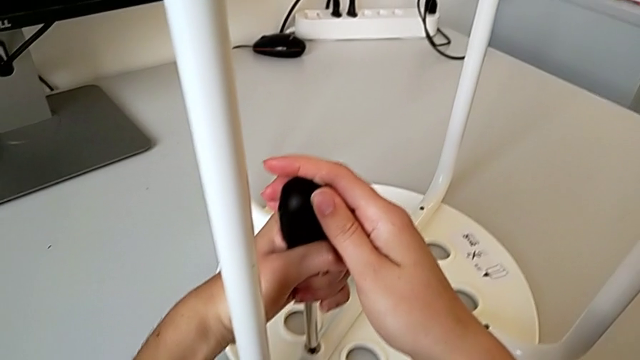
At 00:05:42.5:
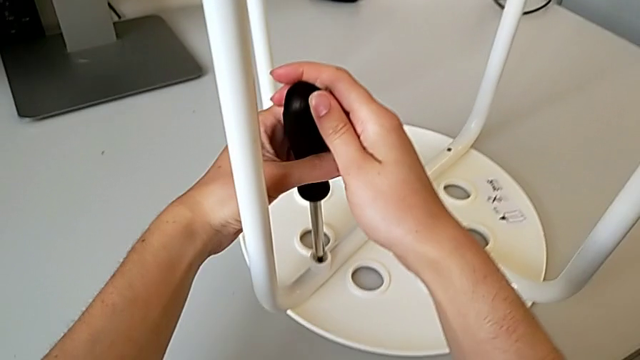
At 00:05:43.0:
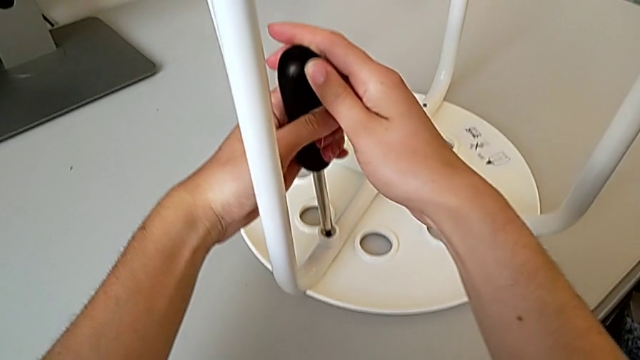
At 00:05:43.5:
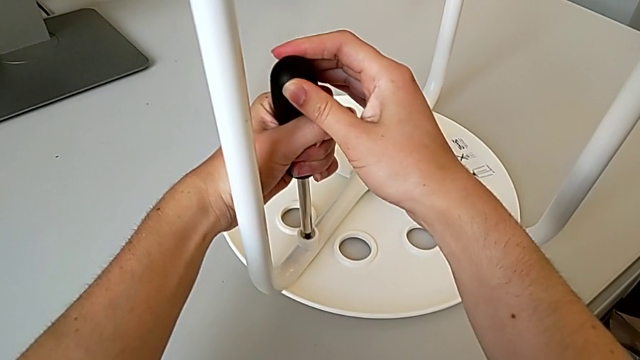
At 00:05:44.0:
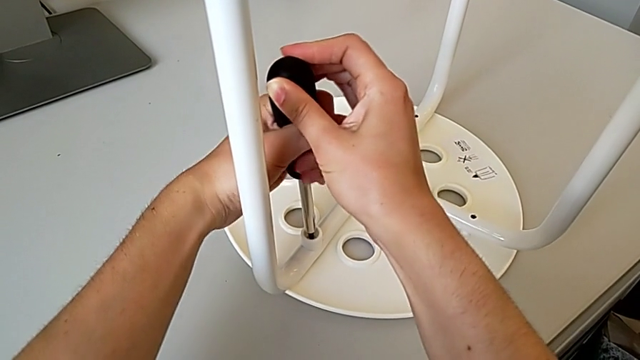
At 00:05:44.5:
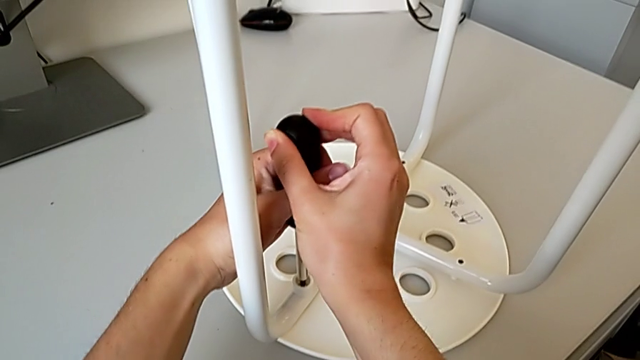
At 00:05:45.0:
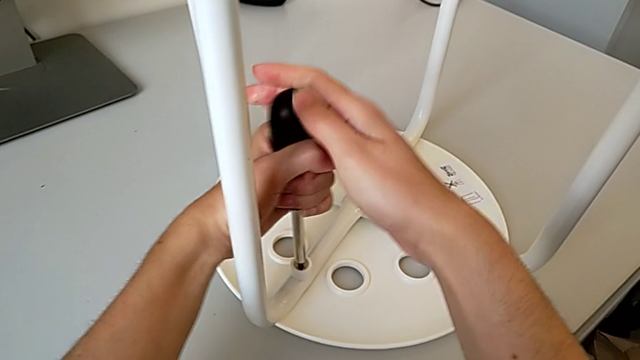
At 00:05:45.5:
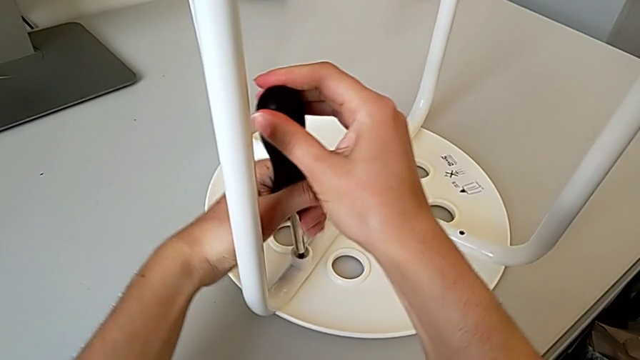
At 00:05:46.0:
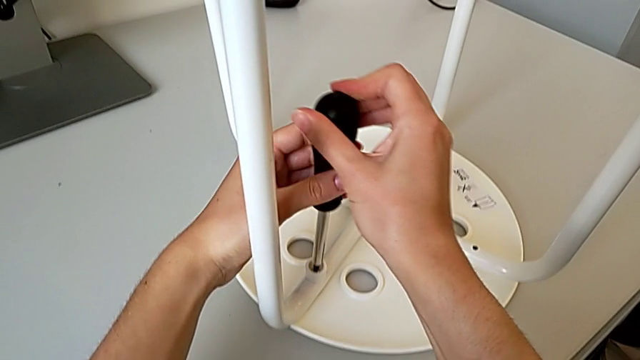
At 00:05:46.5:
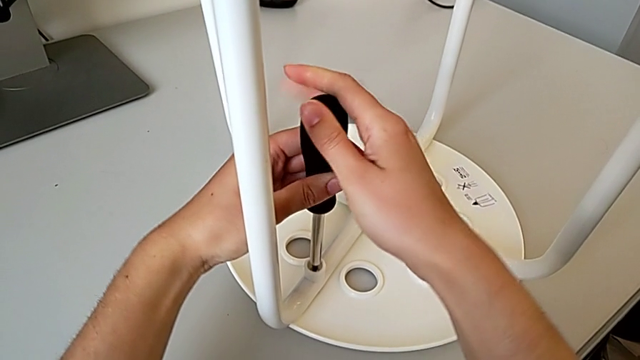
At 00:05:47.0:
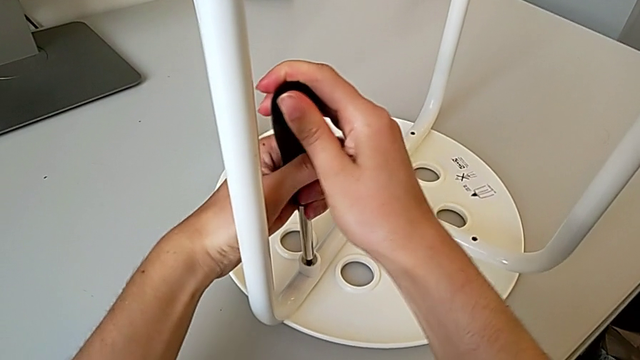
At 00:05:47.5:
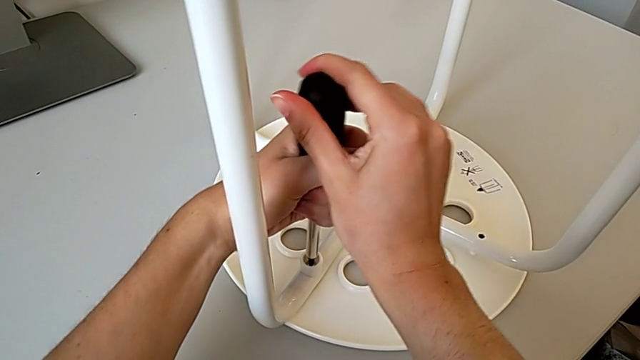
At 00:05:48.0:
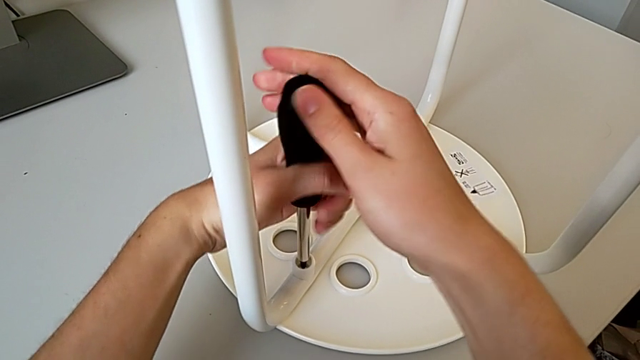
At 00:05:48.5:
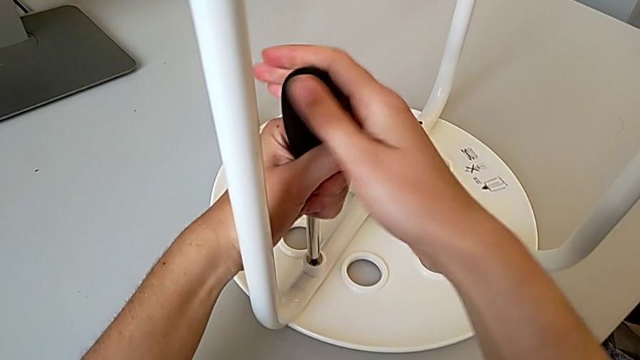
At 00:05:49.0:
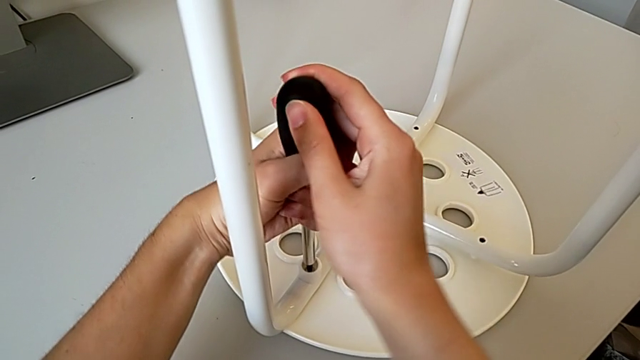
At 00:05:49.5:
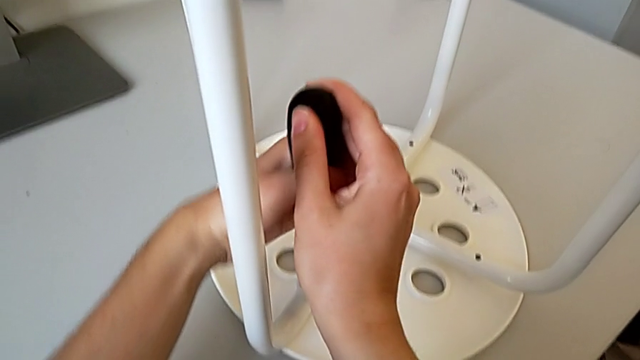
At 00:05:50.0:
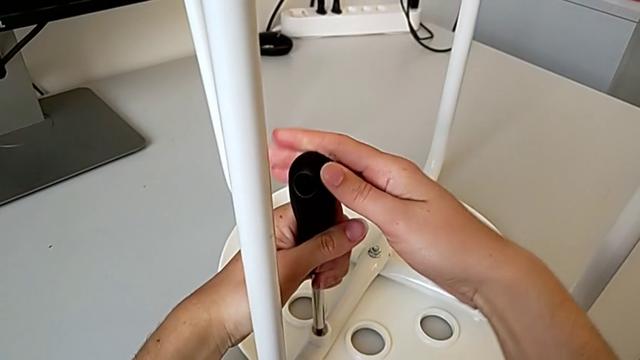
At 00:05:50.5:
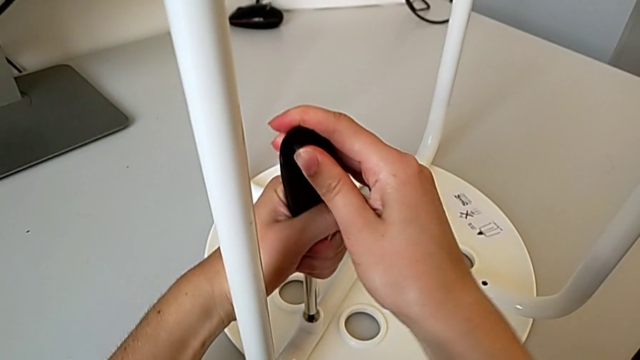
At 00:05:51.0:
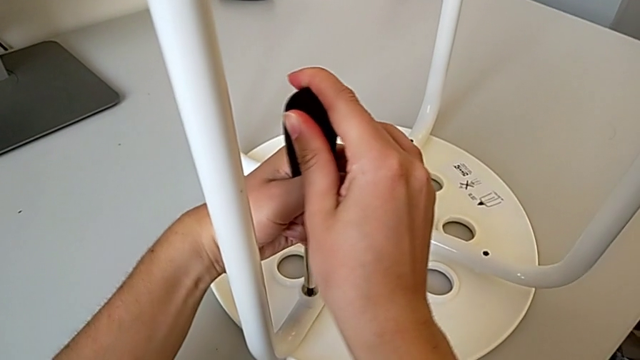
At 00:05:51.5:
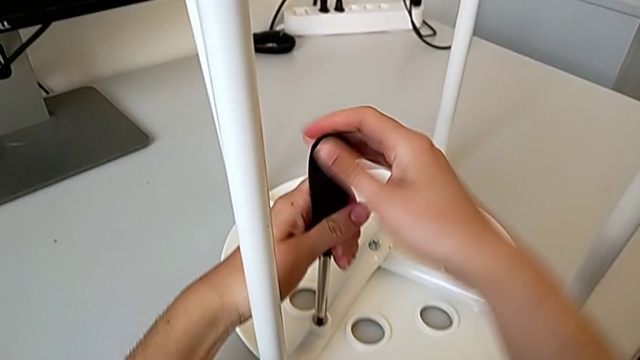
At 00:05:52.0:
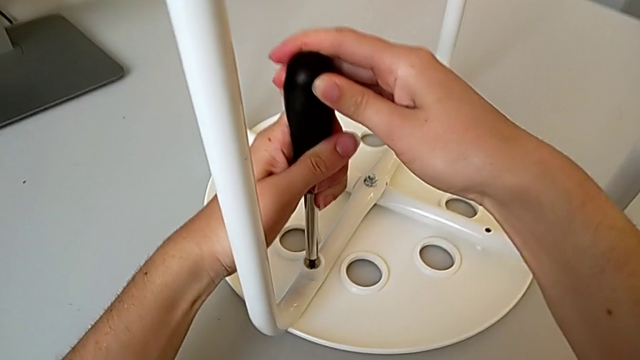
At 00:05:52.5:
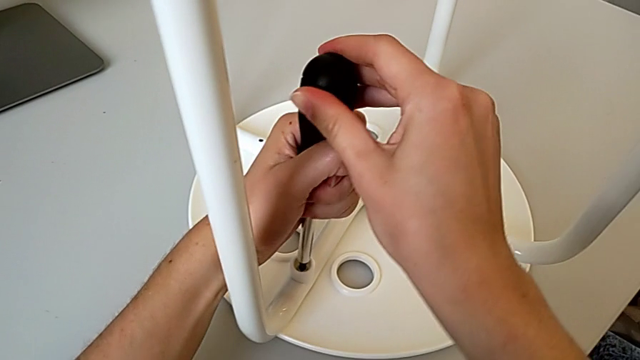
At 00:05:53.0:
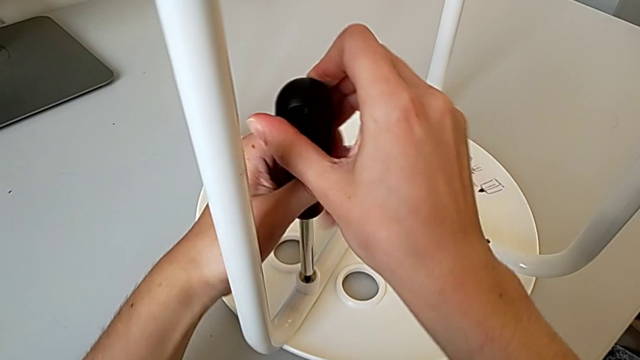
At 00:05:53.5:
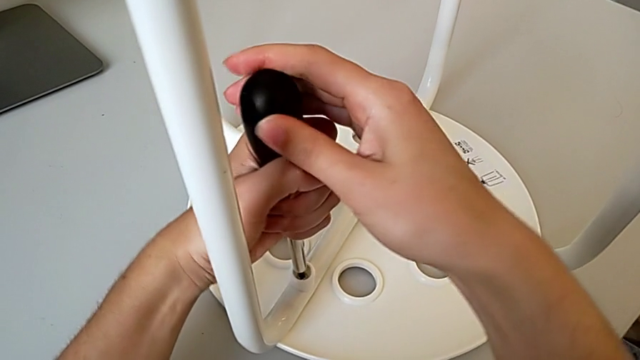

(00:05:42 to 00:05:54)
The camera wearer is placing the legs onto the seat. They keep screwing the first screw and withdraw the screwdriver.

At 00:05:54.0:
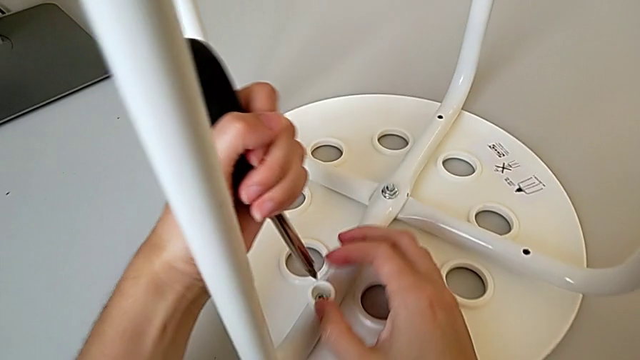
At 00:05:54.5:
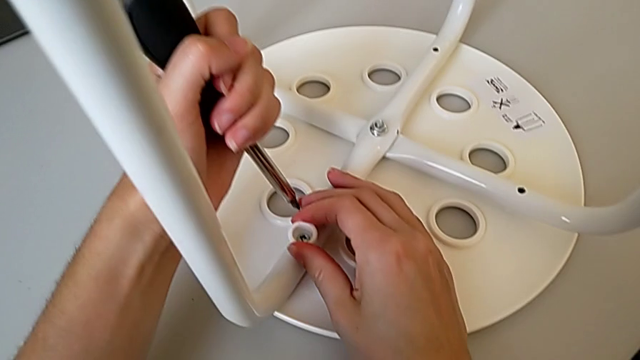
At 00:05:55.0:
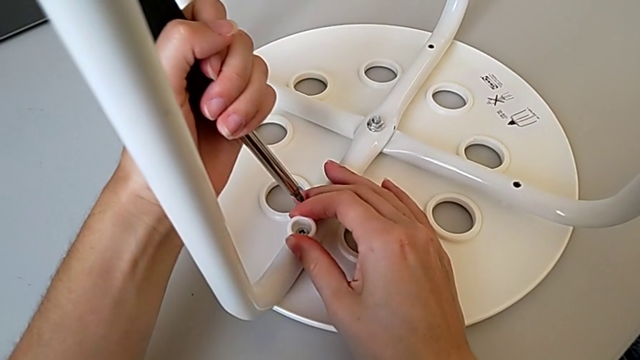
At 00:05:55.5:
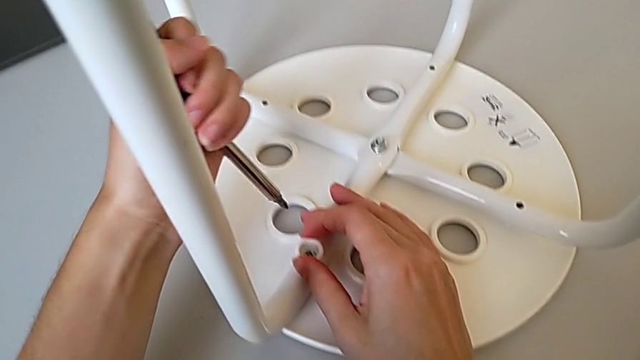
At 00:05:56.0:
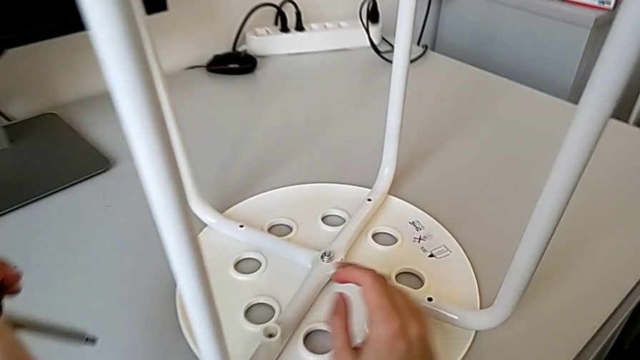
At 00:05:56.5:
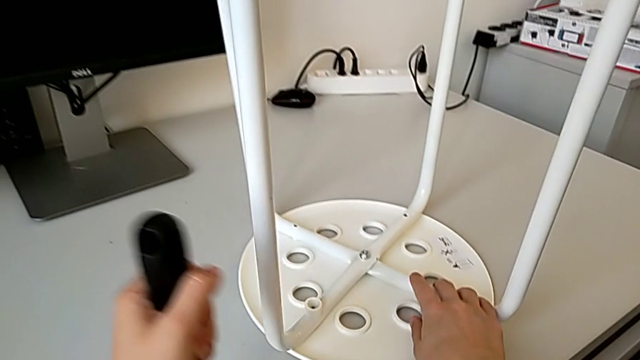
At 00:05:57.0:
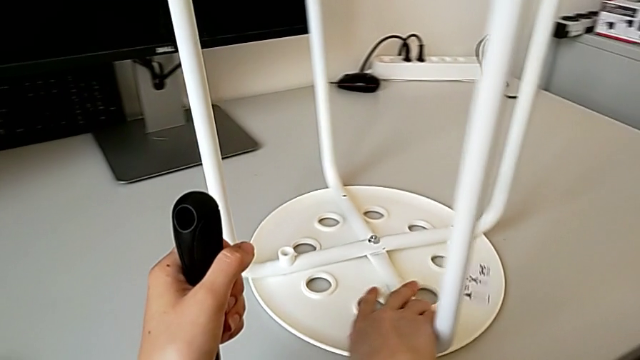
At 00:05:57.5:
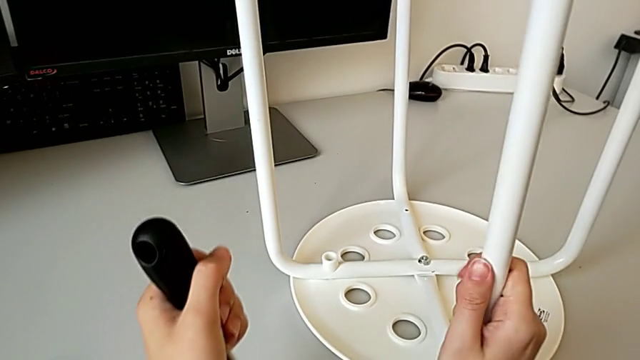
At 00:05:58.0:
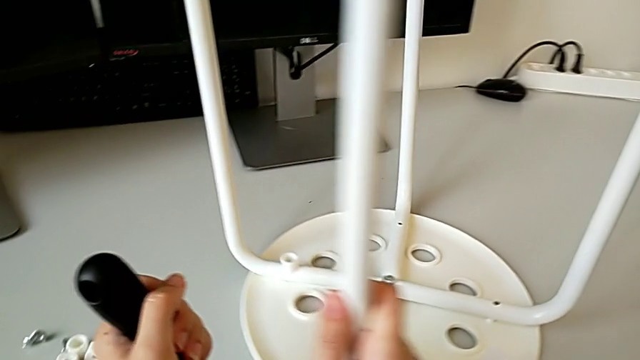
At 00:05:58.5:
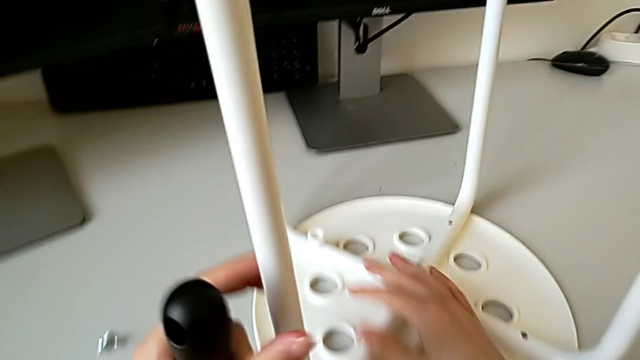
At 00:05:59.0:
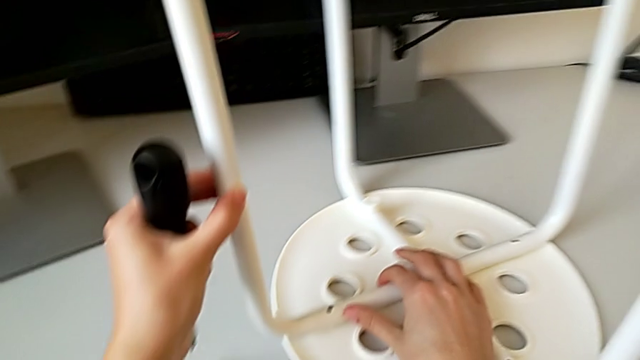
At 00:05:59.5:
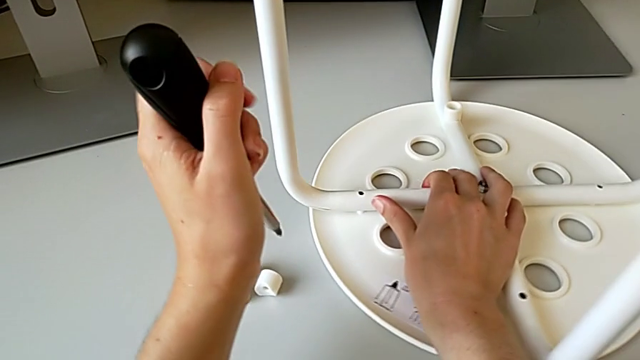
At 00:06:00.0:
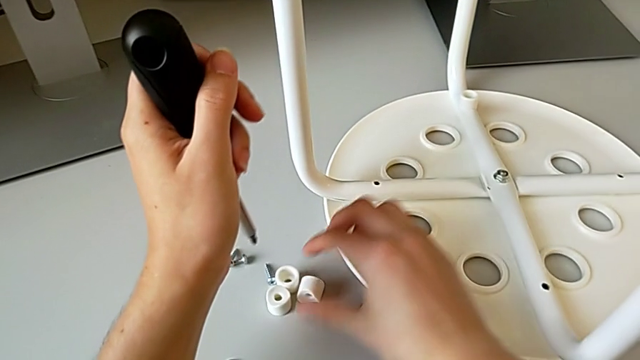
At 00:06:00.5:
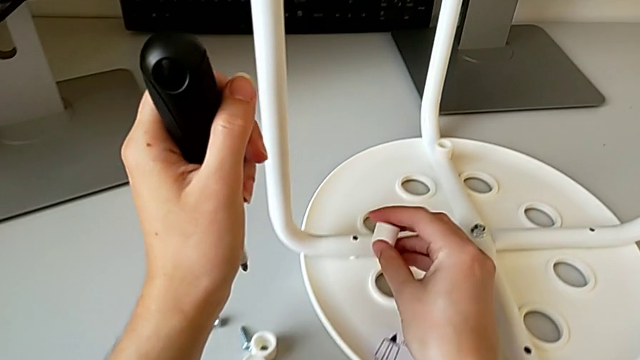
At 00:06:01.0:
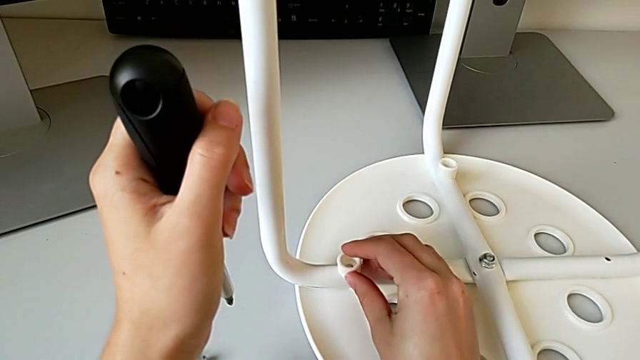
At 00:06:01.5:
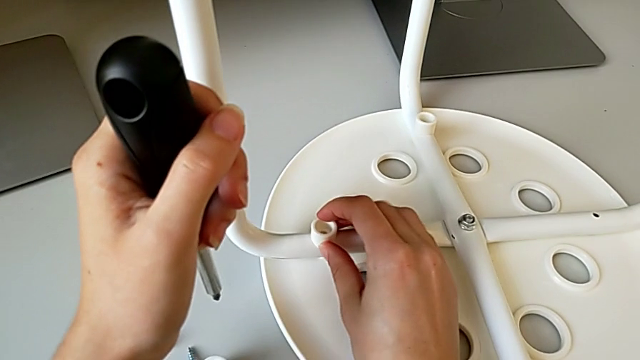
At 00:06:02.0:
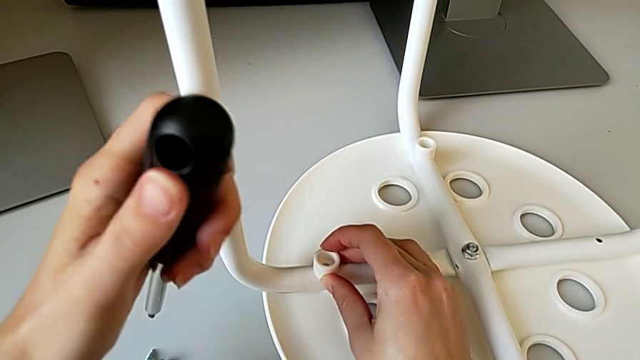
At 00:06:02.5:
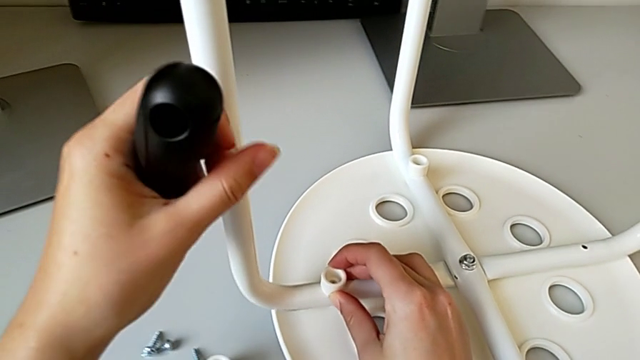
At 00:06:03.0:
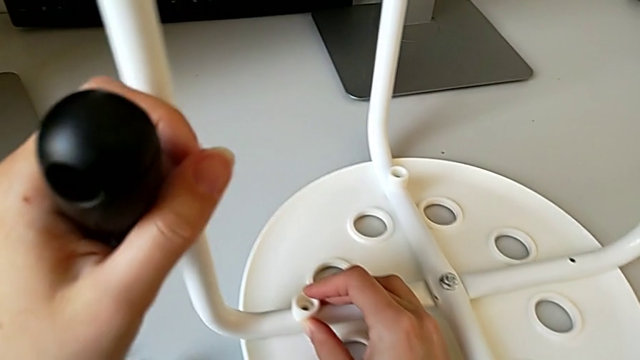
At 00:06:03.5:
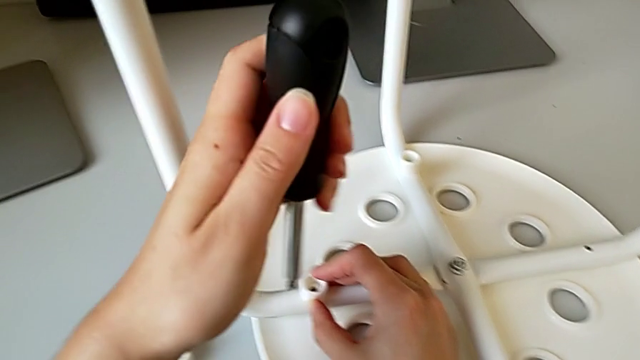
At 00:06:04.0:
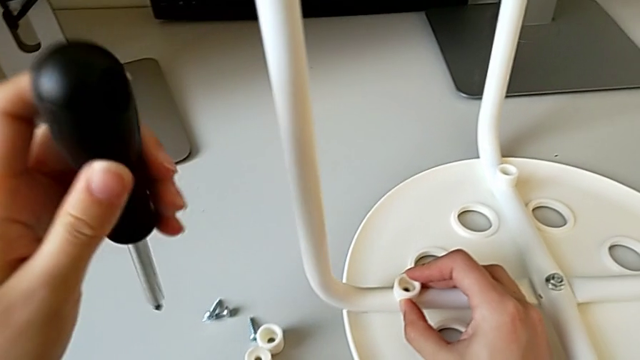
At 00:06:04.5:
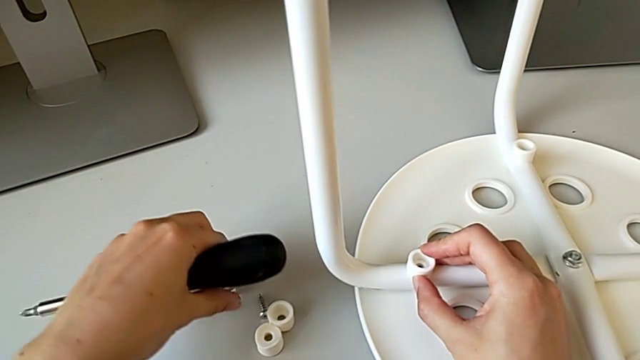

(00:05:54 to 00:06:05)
The camera wearer is placing the legs onto the seat. They inspect the first washer, rotate the stool, slide it, grab the washer, align it, slide the stool and grab the second screw.
